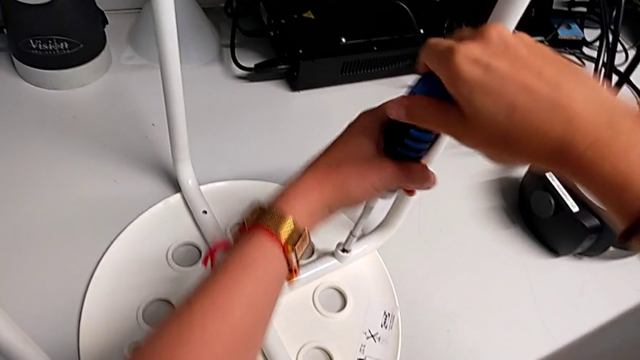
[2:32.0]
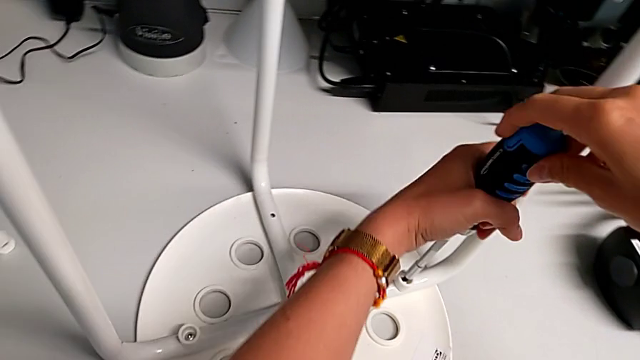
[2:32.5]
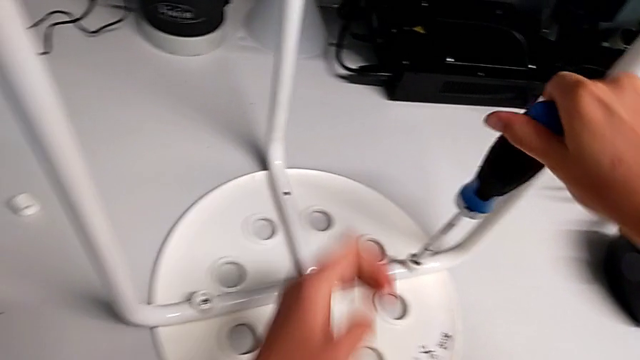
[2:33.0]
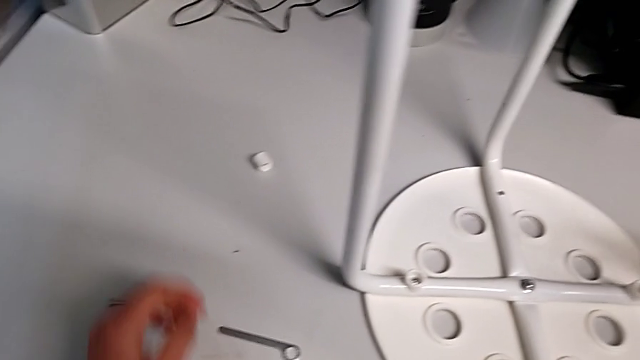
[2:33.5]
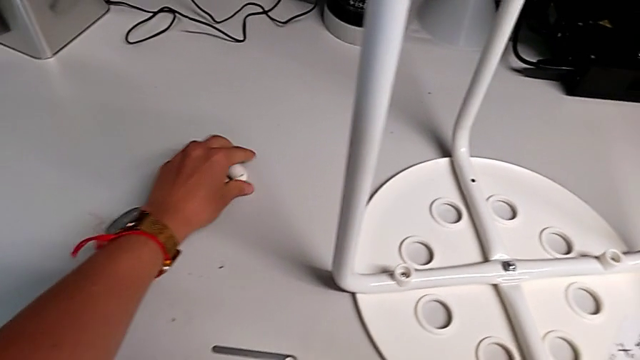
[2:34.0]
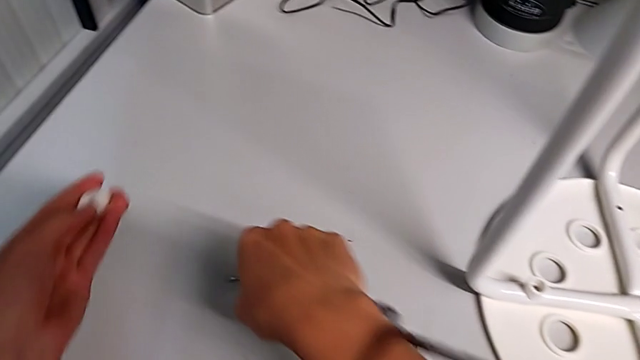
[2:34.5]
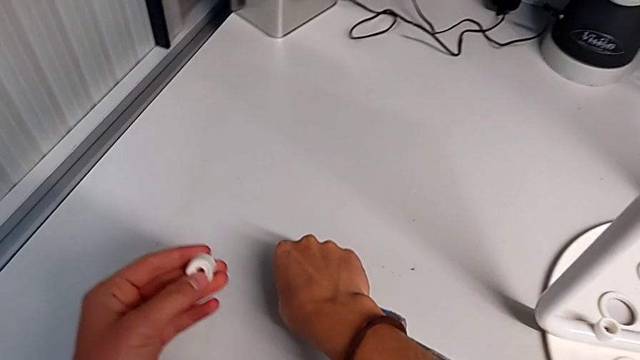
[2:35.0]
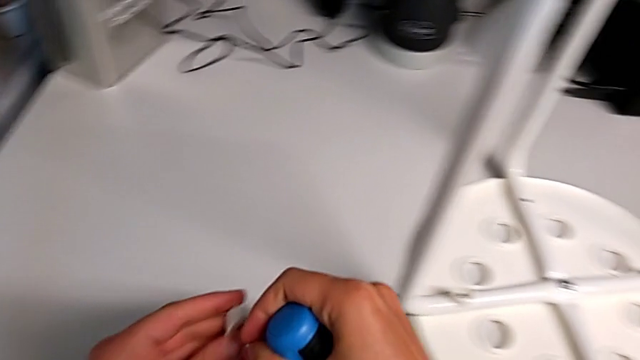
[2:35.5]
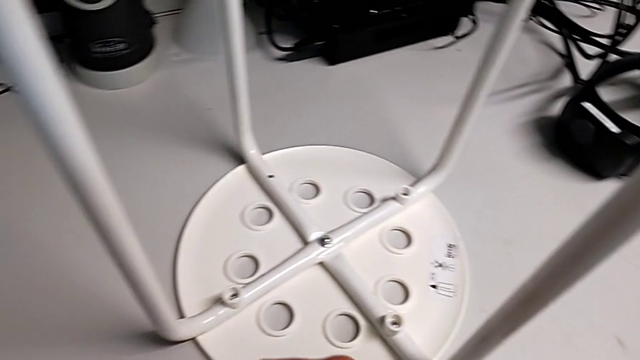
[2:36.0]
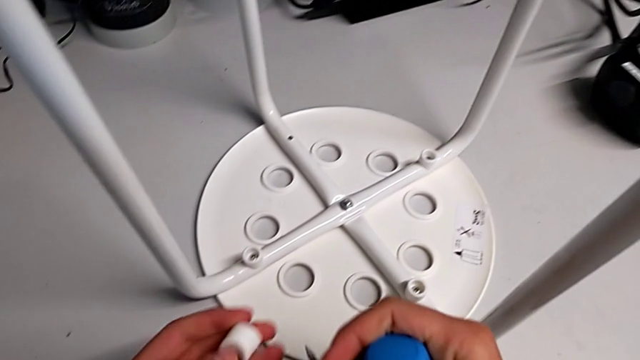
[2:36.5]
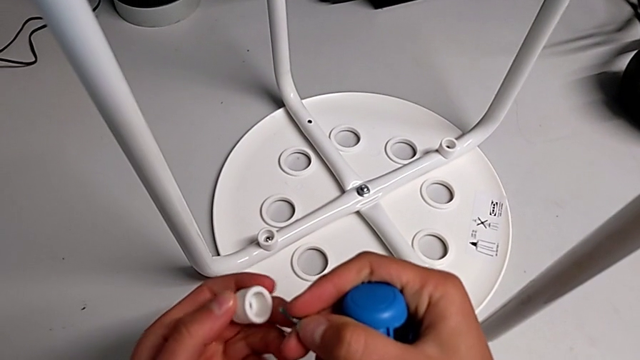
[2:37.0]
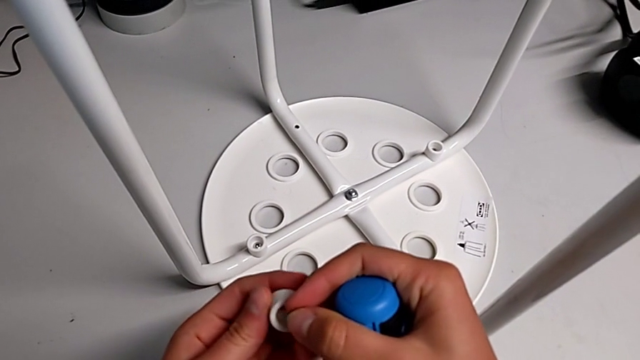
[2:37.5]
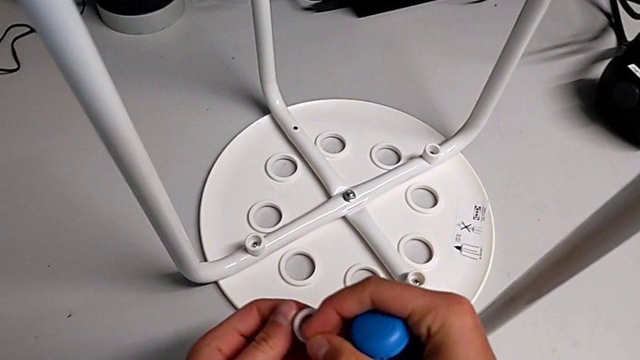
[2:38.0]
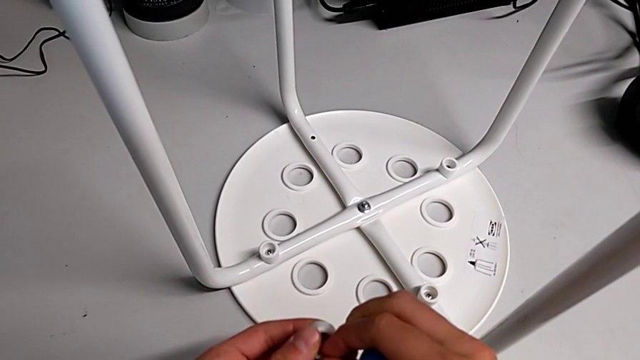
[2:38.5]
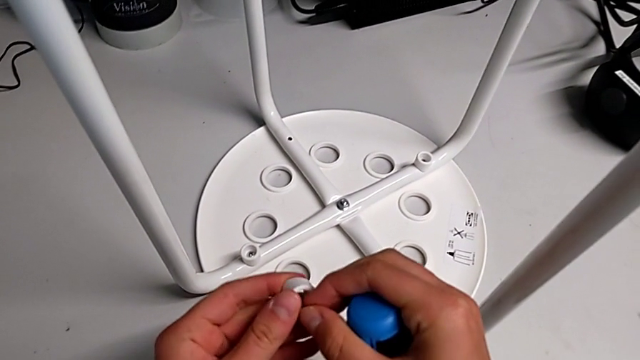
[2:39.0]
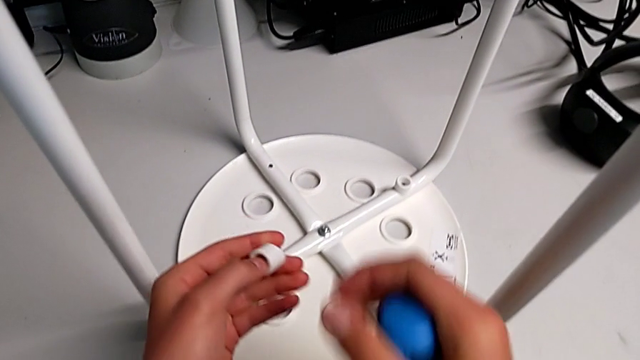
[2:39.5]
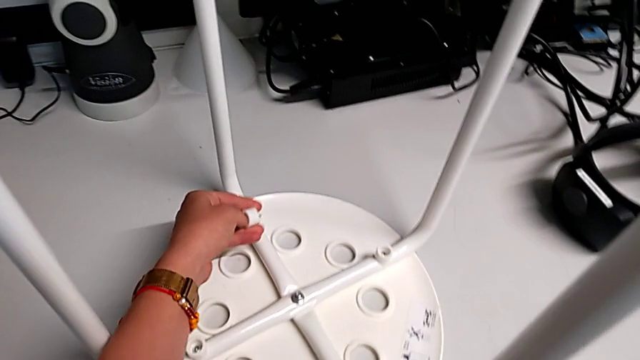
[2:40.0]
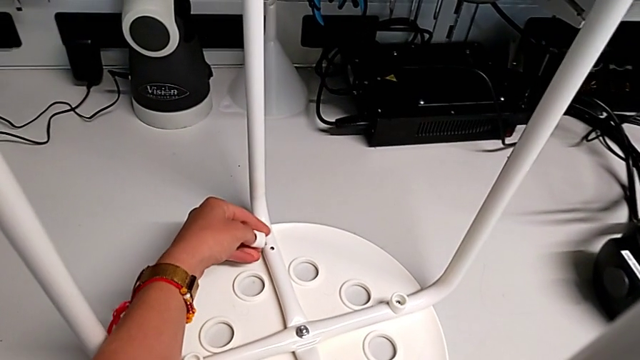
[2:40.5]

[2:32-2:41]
The camera wearer is assembling the seat with the legs. They approach the washer with the left hand, withdraw the screwdriver with the right hand, grab the washer, grab the screw, approach the stool, insert the screw and approach the leg.

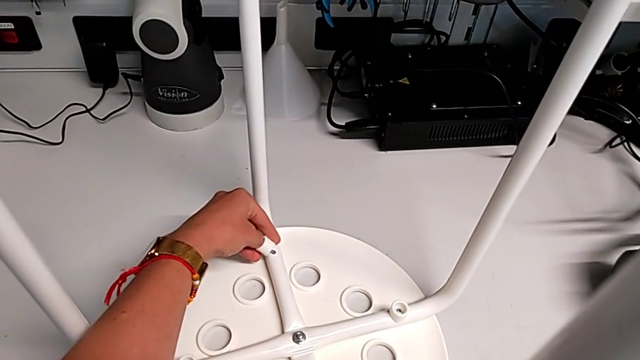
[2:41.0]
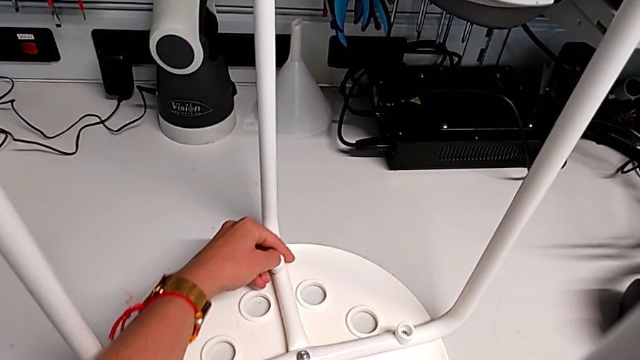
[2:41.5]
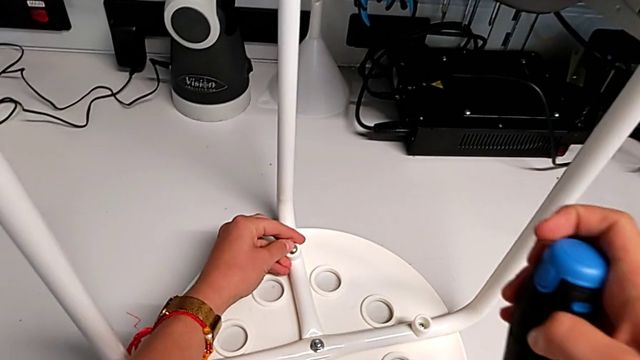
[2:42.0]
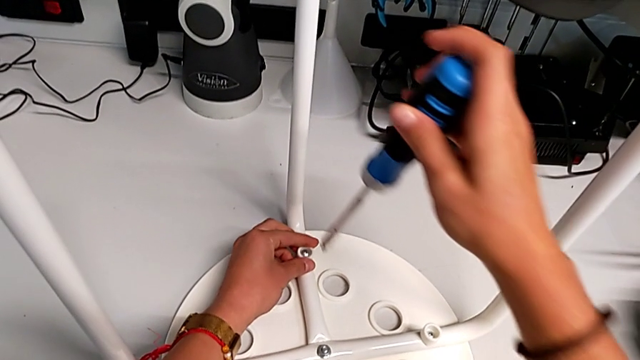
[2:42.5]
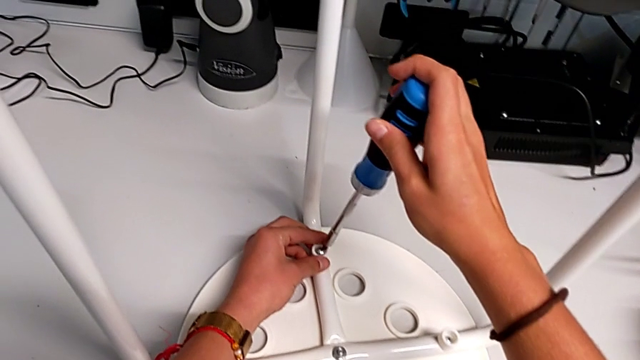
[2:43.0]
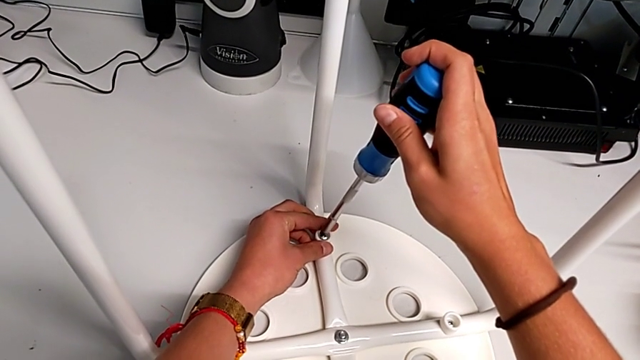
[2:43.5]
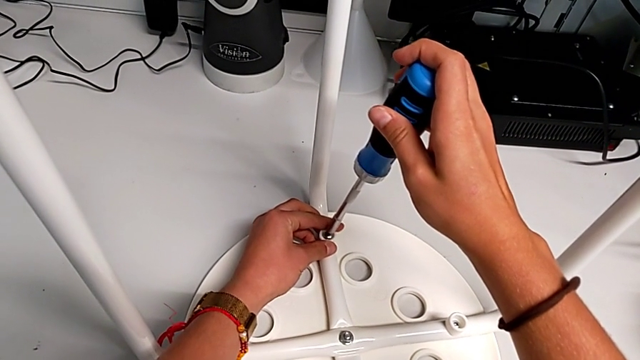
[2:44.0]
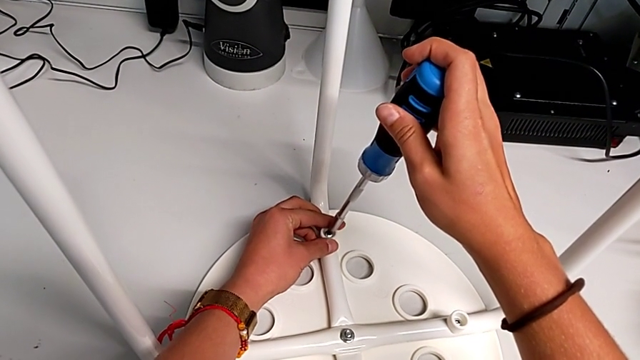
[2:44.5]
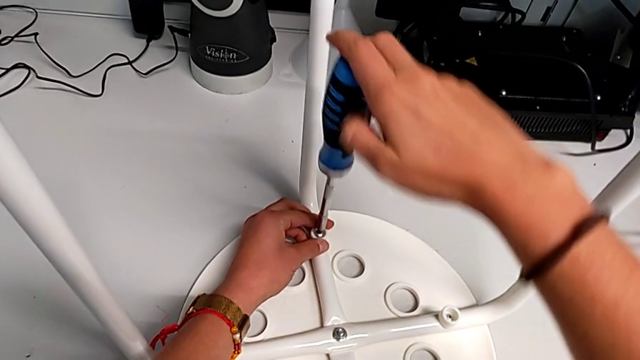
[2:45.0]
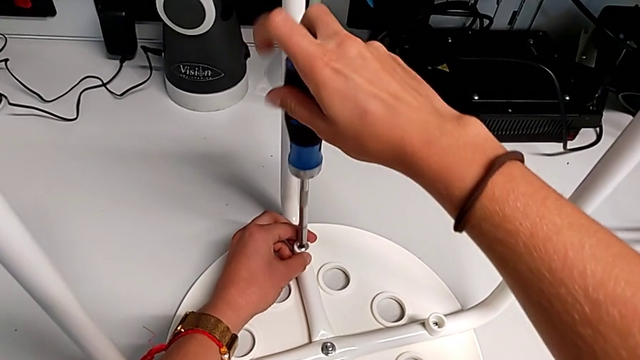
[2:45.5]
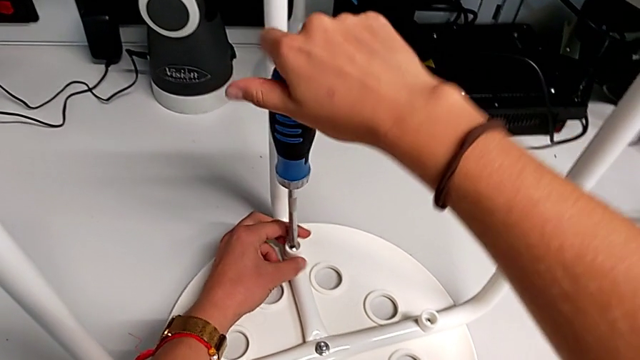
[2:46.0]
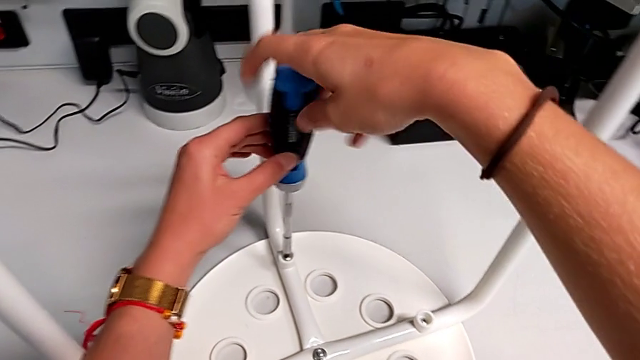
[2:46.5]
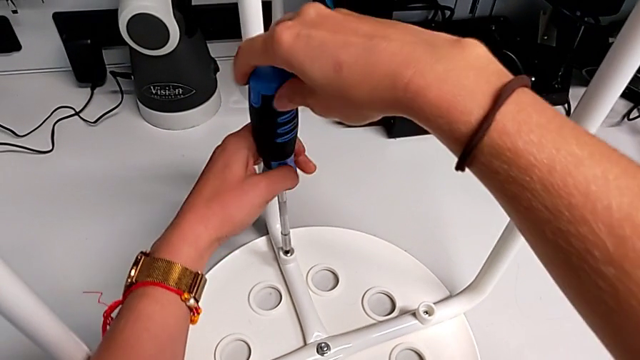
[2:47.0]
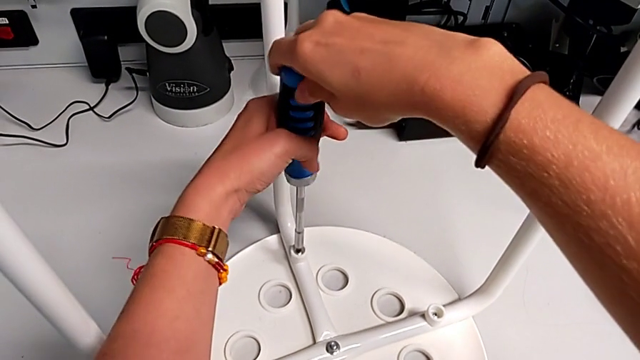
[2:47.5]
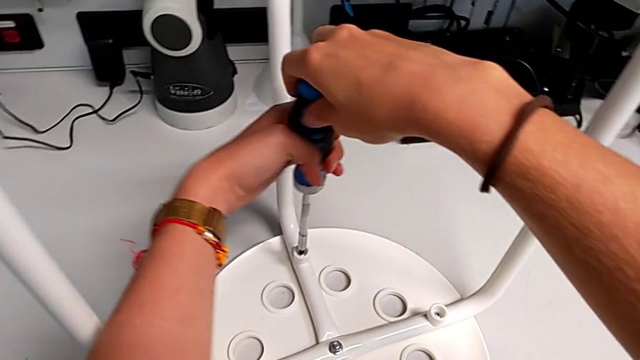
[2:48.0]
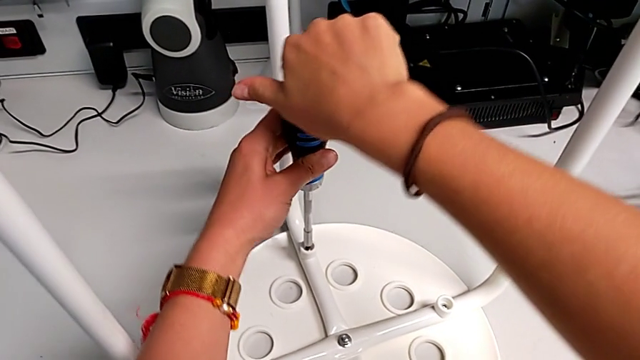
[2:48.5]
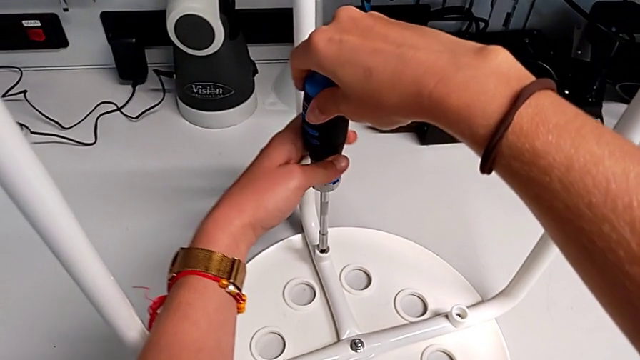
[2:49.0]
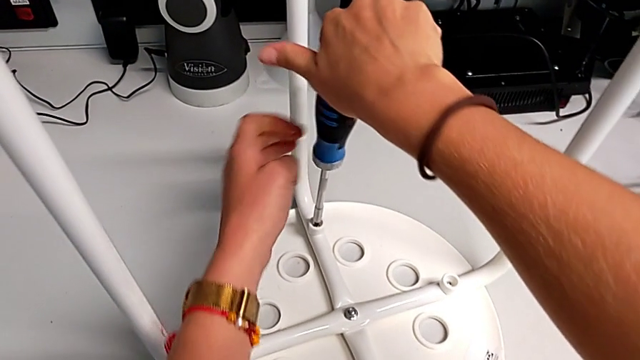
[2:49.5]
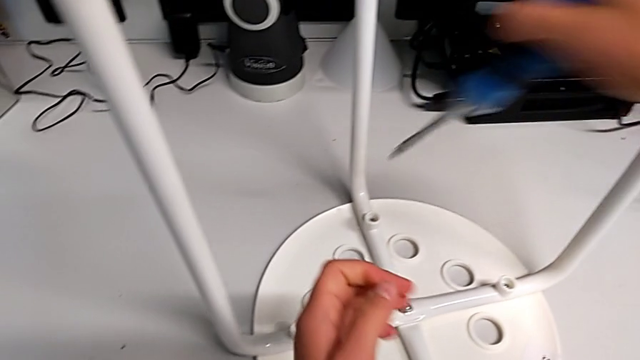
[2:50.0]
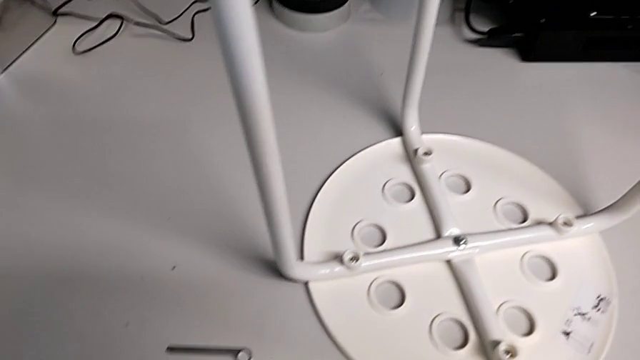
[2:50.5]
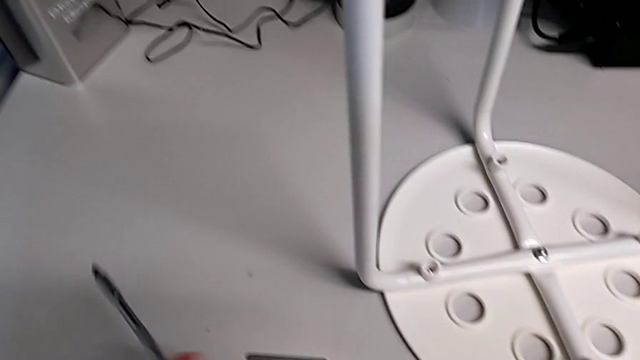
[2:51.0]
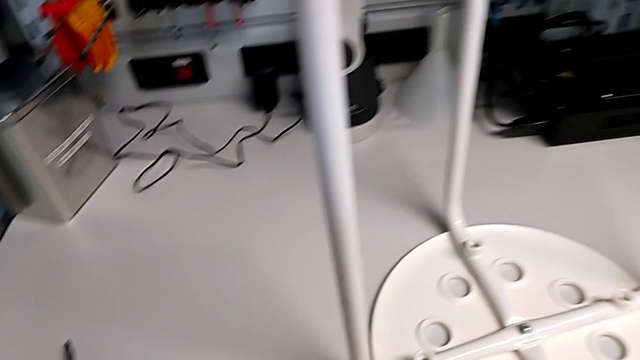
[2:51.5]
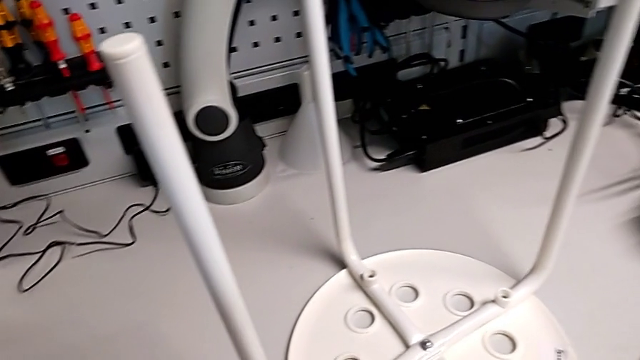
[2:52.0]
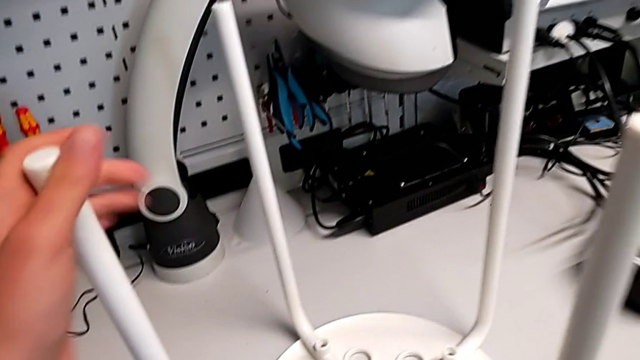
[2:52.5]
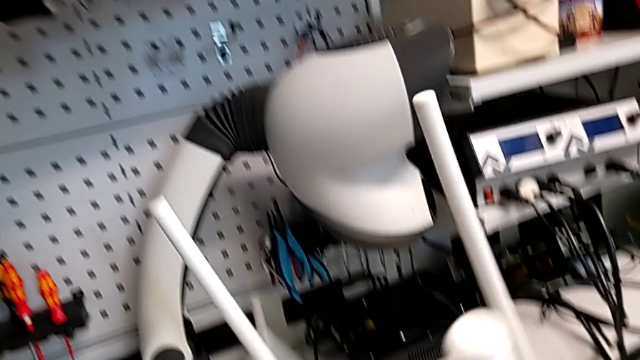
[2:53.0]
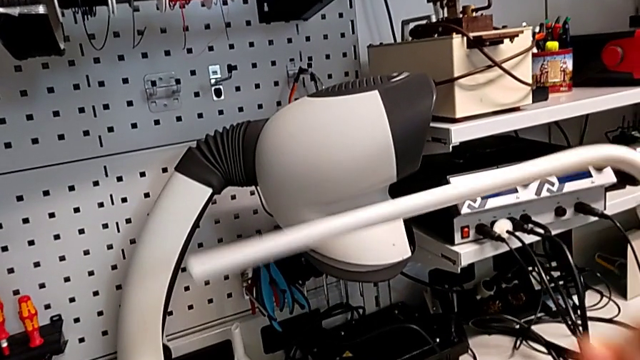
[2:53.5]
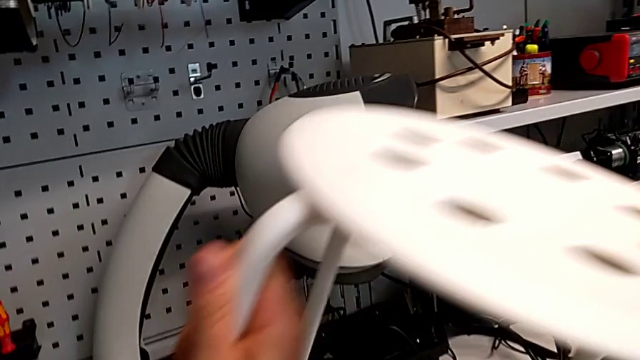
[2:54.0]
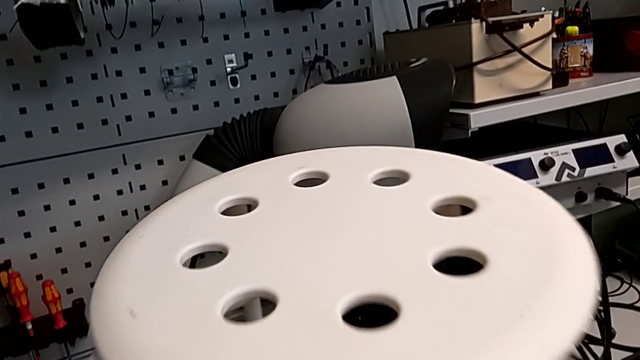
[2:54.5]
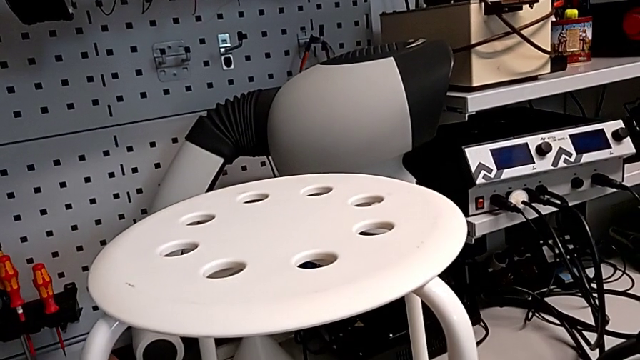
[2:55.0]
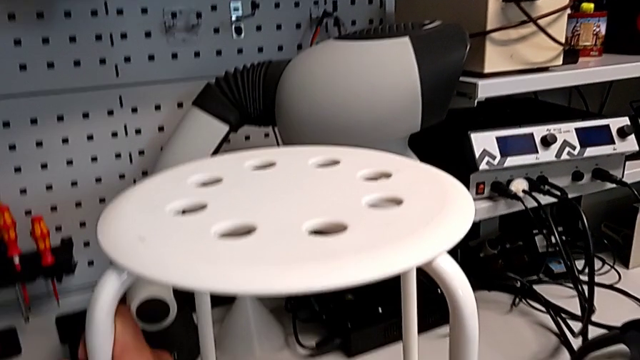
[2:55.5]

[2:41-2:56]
The camera wearer is assembling the seat with the legs. They place the screw, approach it, insert the screwdriver with the right hand, screw the screw, withdraw the screwdriver, place it, grab the stool, rotate it and place it.
